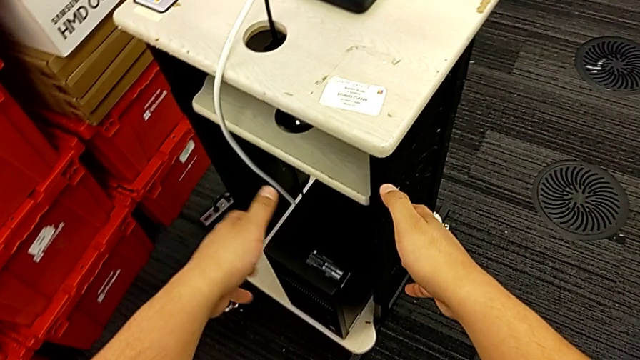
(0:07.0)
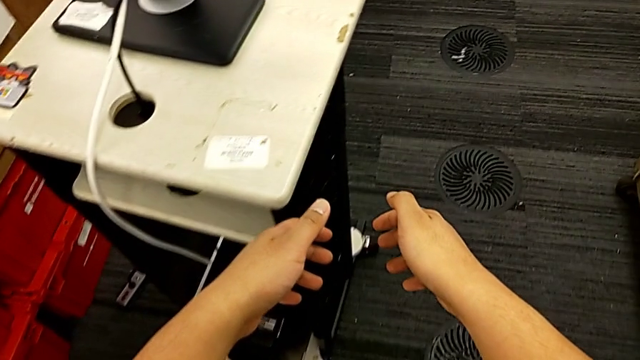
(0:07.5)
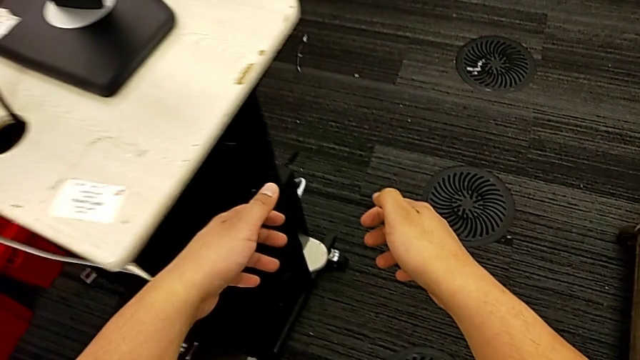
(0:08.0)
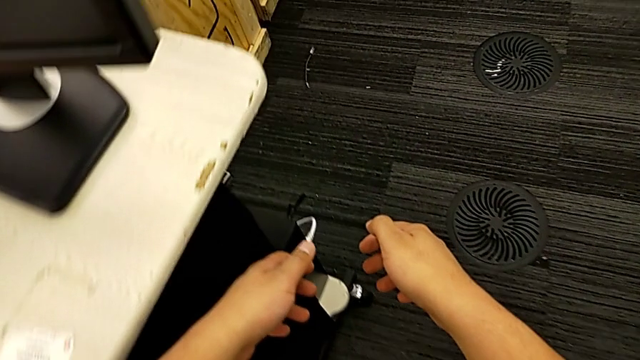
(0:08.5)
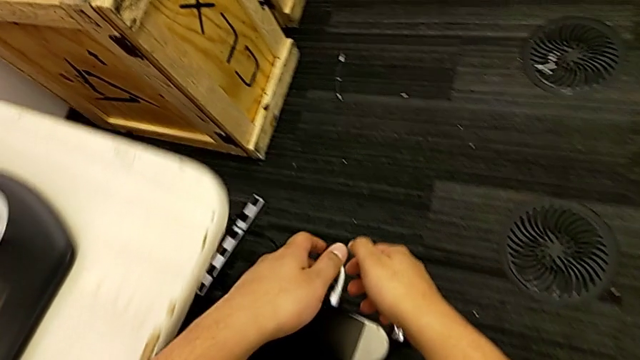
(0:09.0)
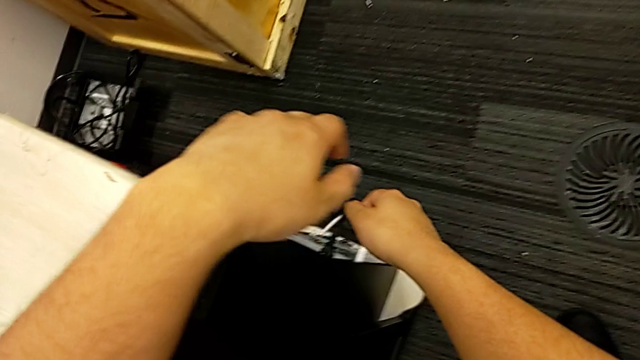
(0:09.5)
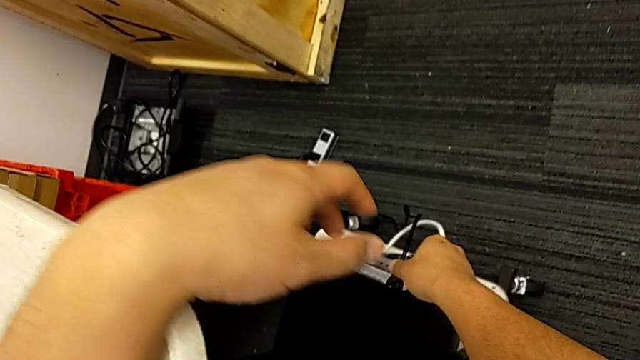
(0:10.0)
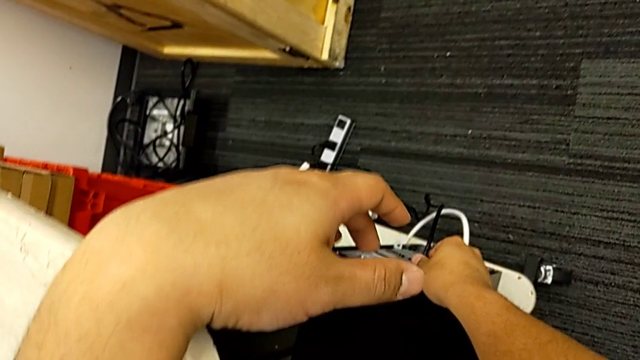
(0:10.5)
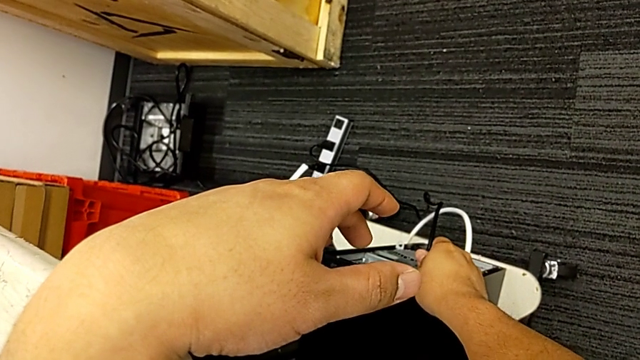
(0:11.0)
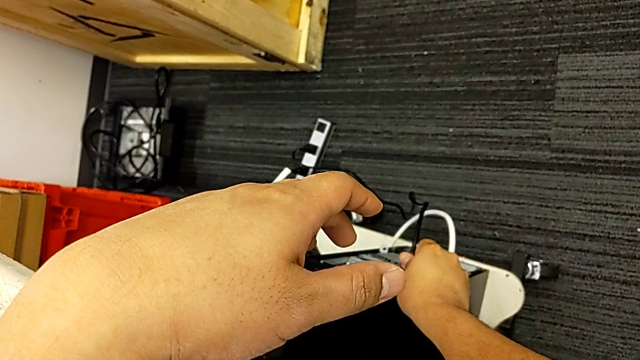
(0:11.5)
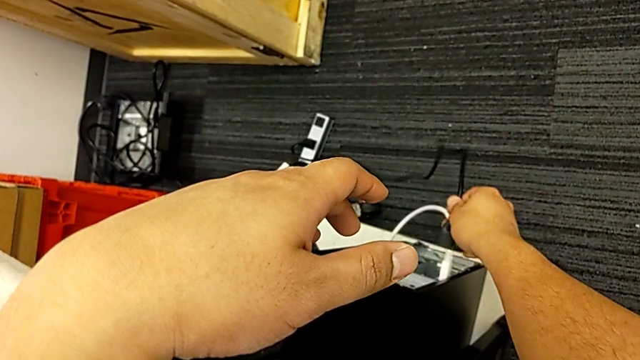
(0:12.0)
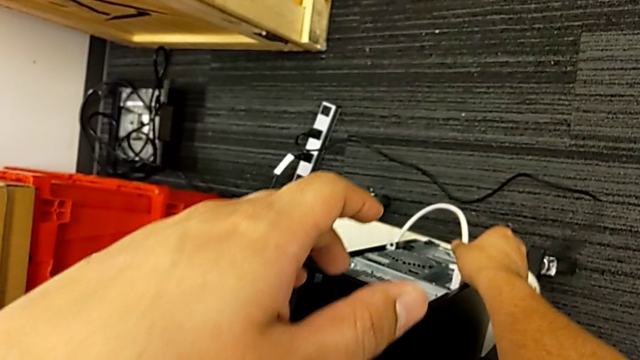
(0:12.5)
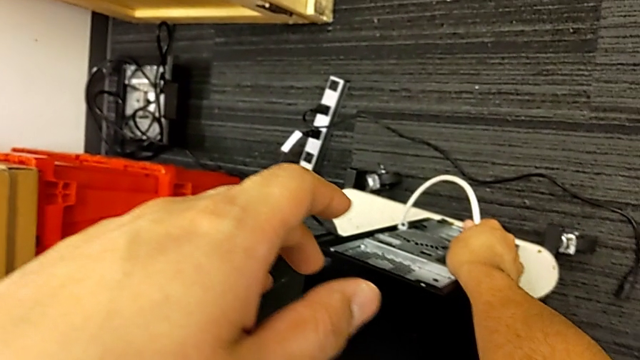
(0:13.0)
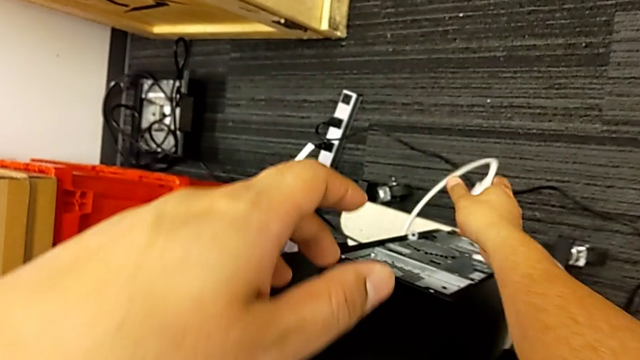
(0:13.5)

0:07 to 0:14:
The camera wearer unplugs the cable power supply and the HDMI cable from the computer tower. They grab the cable power supply and withdraw it.

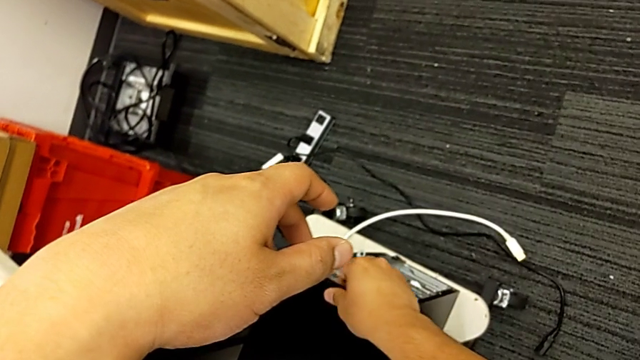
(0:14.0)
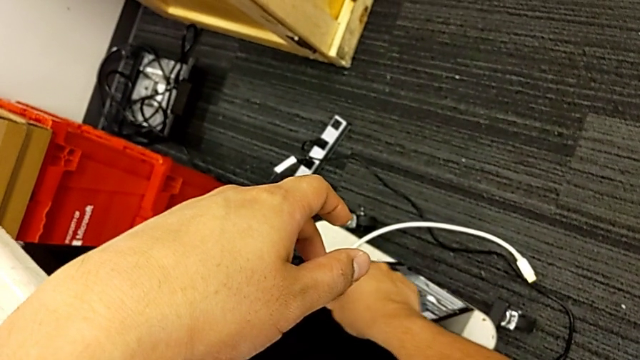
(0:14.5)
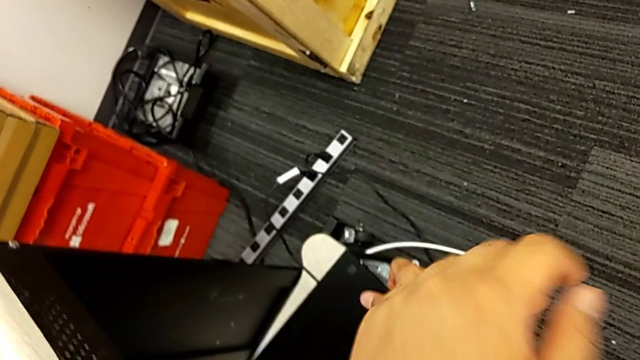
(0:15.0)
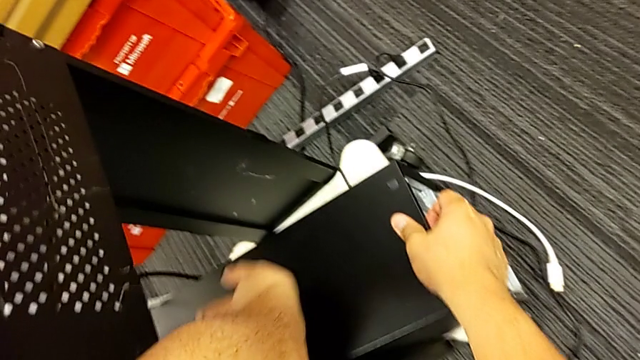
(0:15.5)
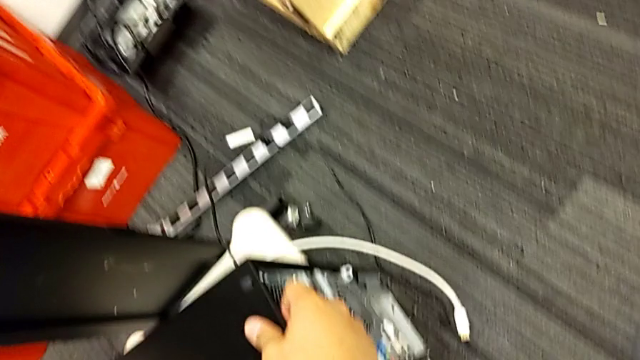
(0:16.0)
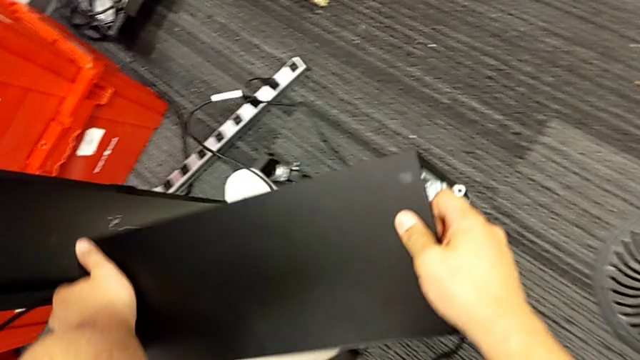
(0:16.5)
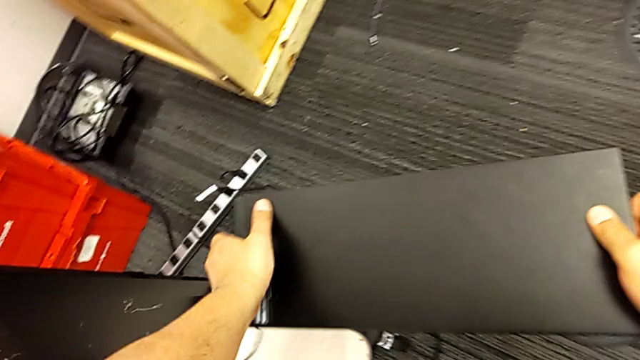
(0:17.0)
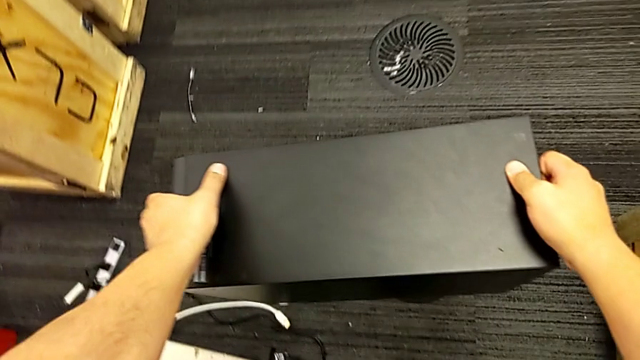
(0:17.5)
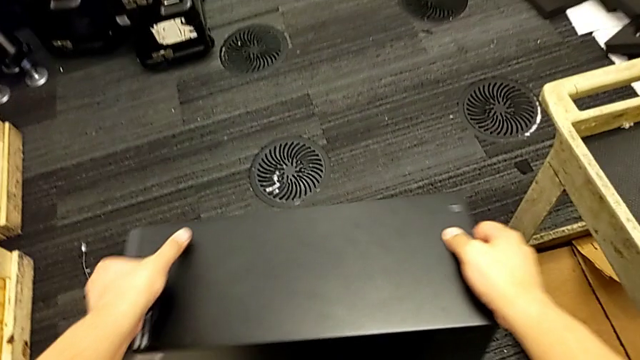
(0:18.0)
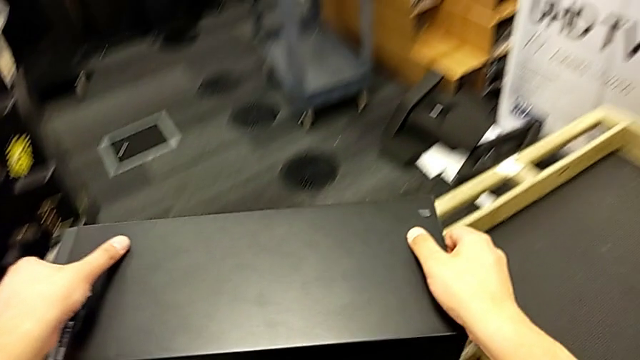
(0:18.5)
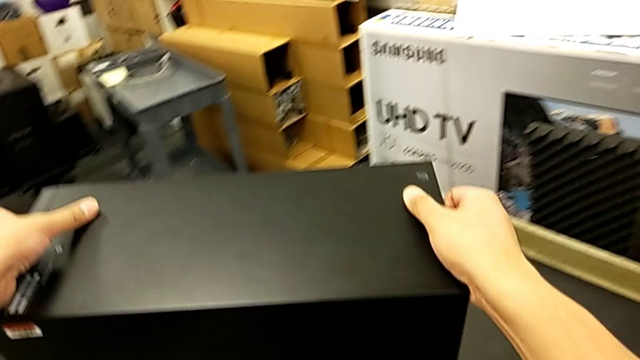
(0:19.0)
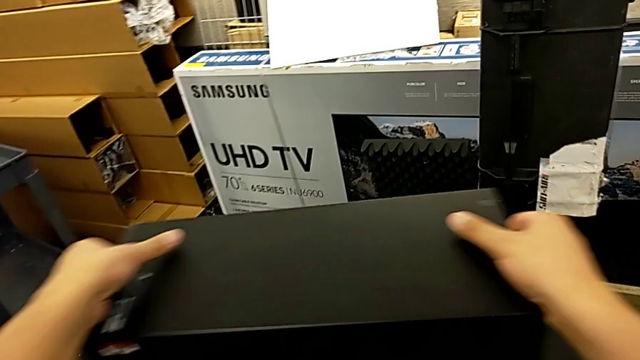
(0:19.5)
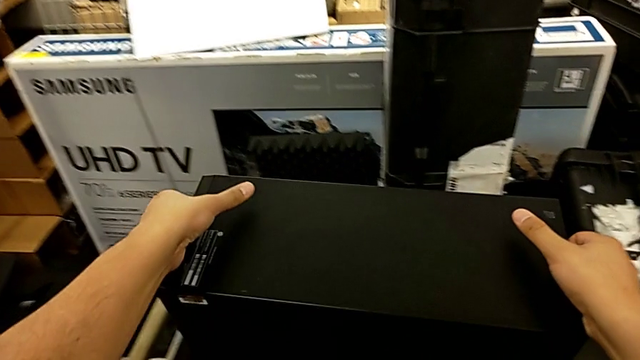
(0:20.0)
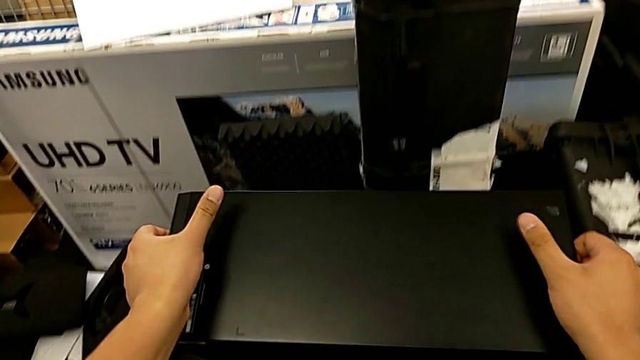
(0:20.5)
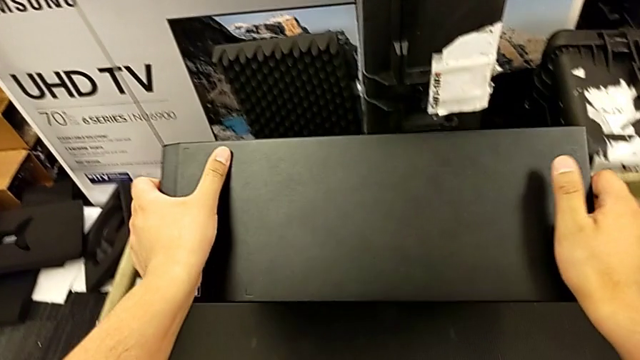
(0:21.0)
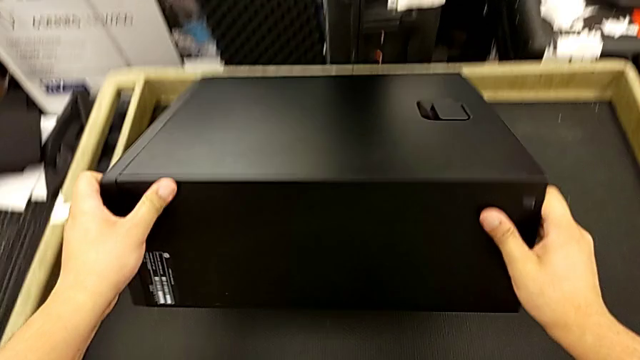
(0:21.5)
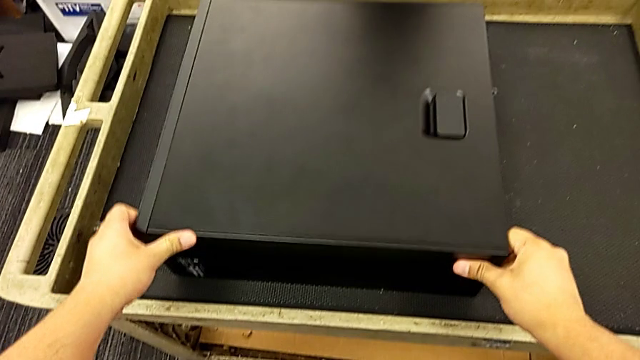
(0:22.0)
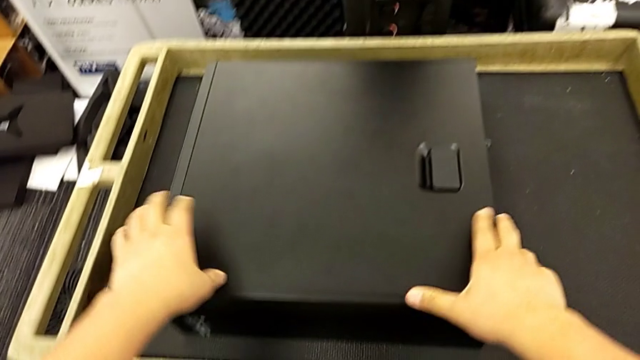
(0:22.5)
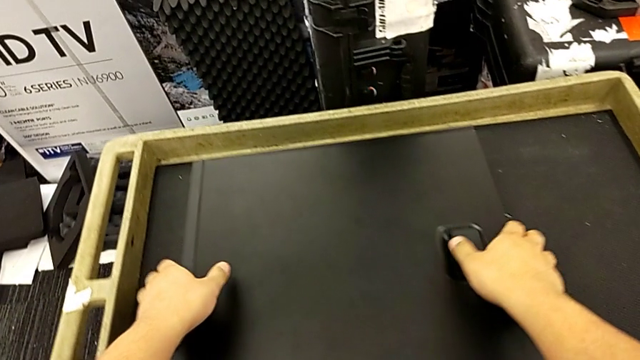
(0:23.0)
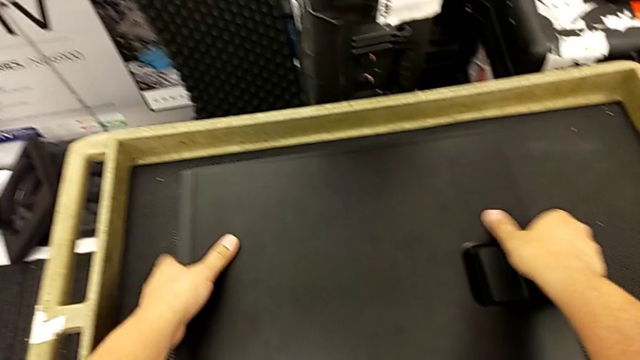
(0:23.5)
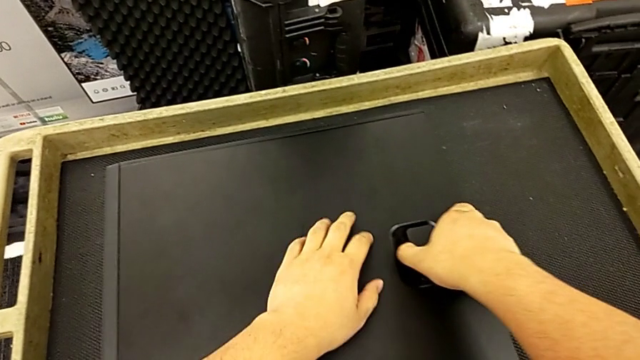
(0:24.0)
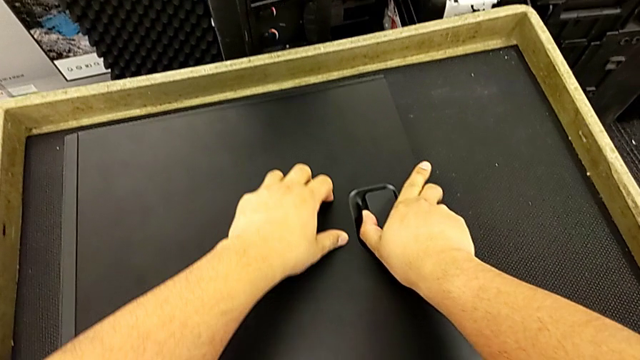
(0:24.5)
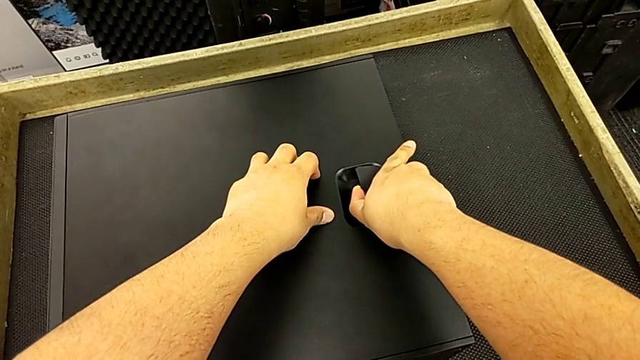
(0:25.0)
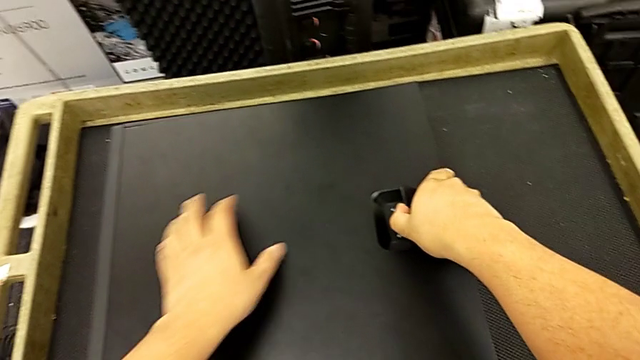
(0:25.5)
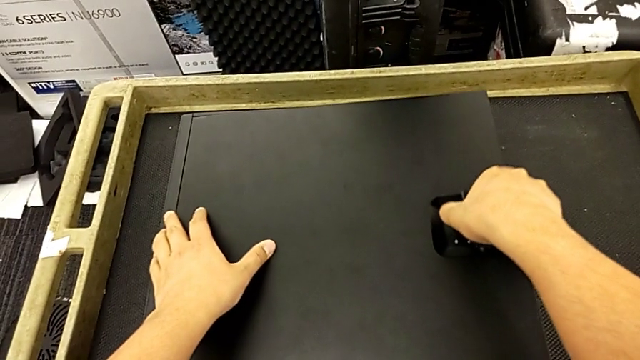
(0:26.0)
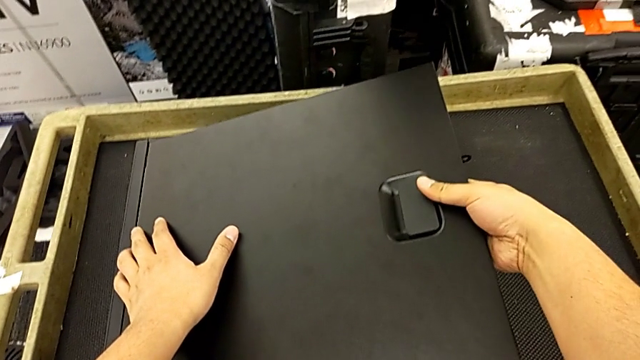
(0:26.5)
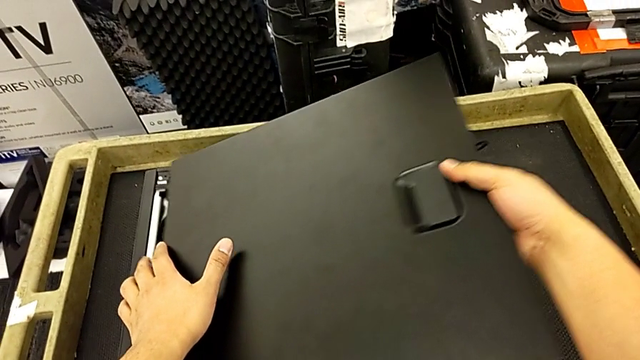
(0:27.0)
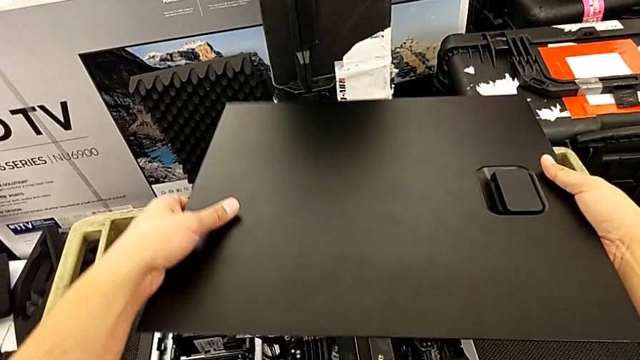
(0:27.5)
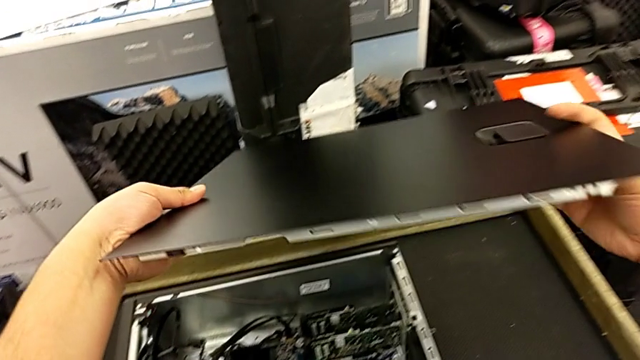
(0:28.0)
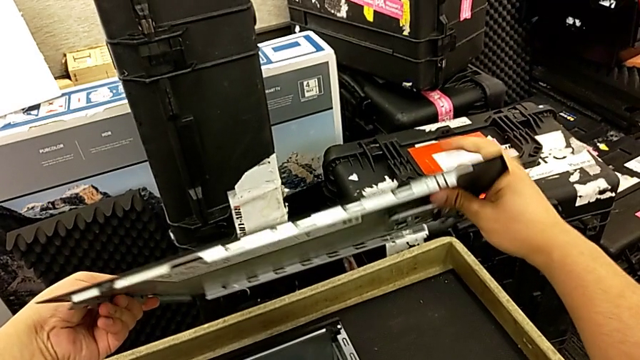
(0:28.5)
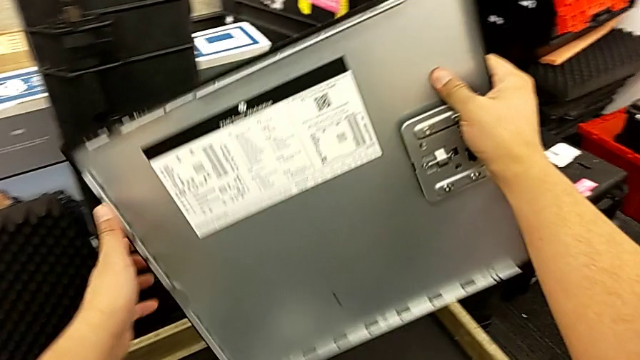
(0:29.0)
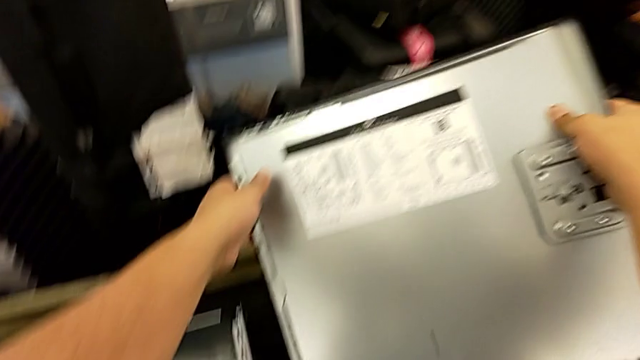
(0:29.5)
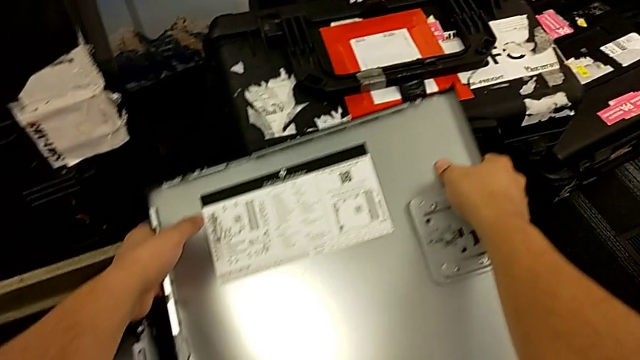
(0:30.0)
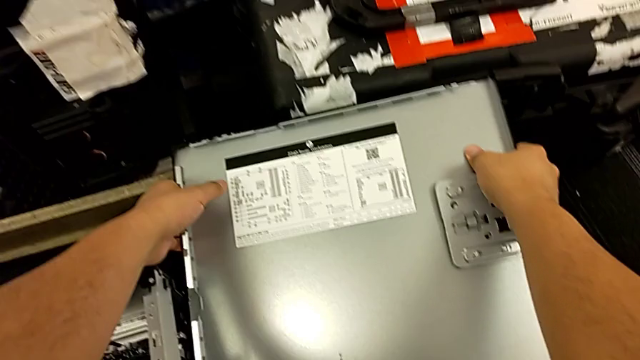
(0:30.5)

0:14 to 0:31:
The camera wearer removes the cover. They grab the computer tab, lift the computer tower, place it and rotate it. They withdraw the cover and place it.
